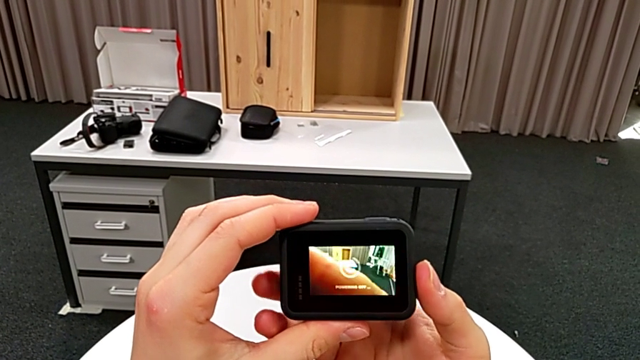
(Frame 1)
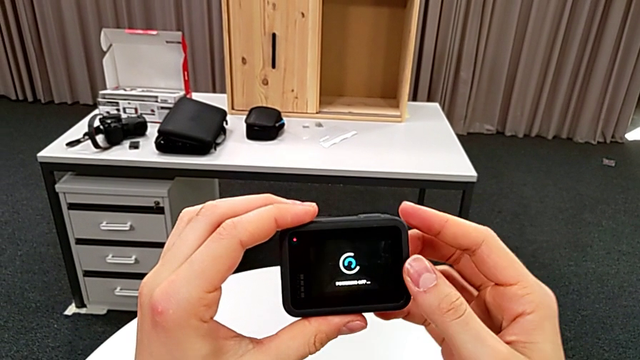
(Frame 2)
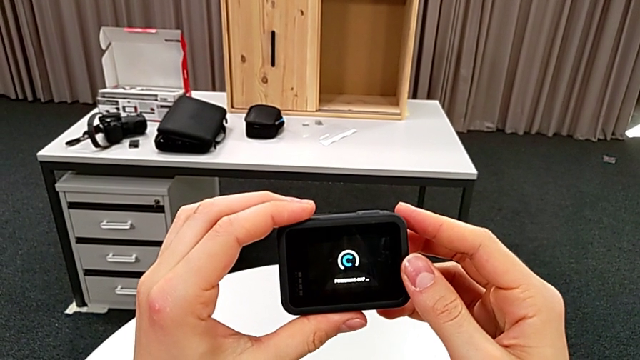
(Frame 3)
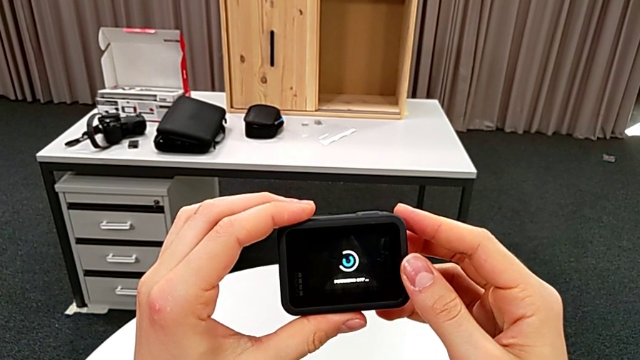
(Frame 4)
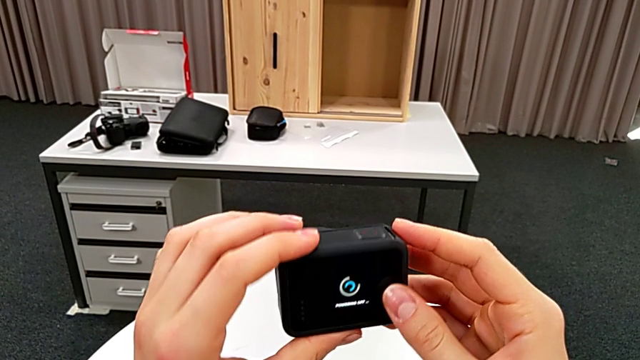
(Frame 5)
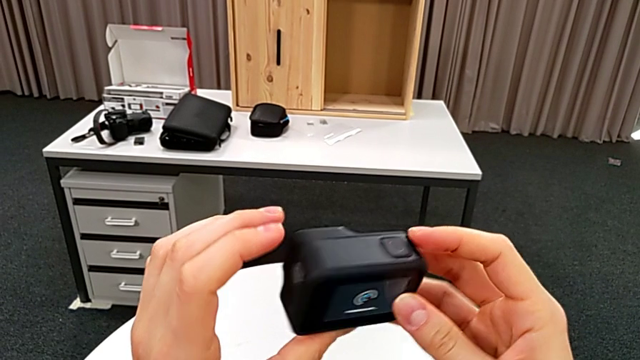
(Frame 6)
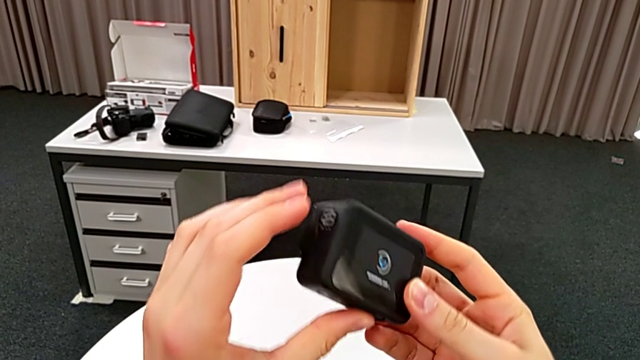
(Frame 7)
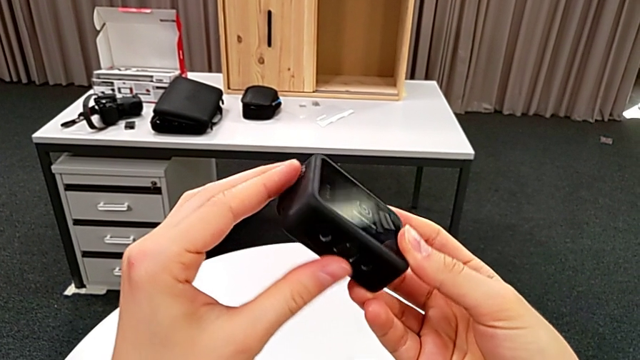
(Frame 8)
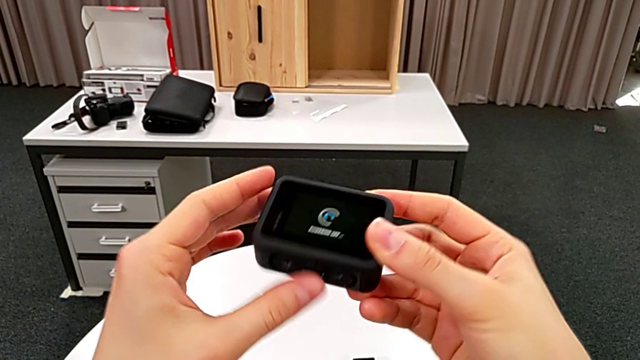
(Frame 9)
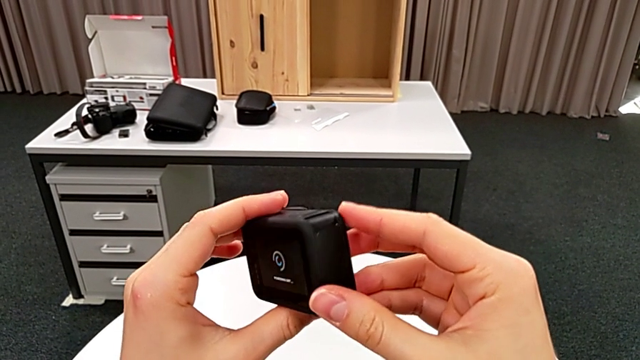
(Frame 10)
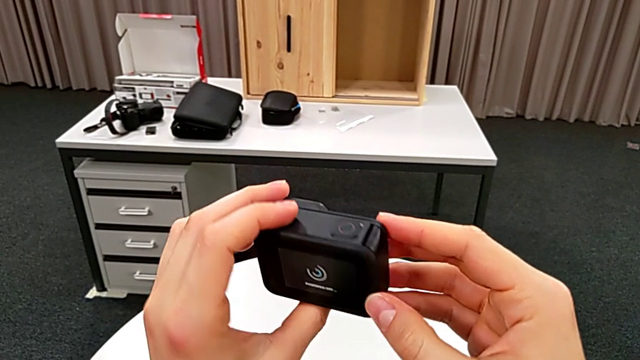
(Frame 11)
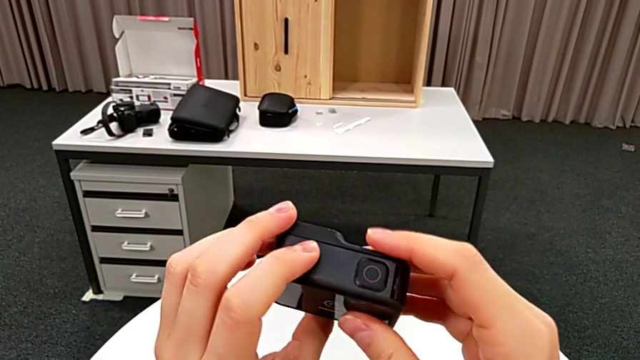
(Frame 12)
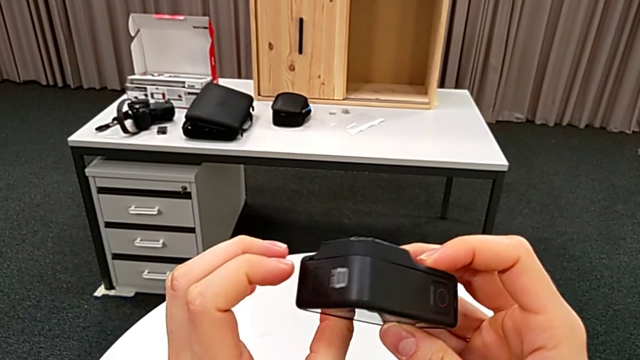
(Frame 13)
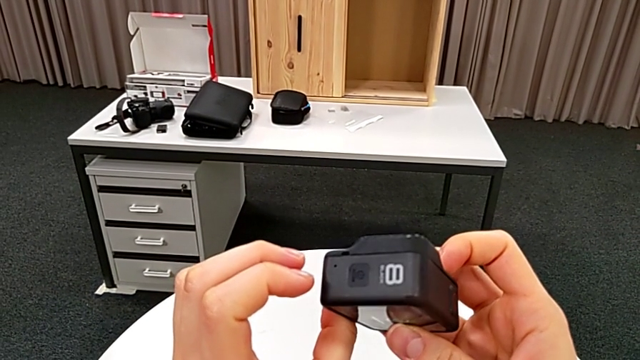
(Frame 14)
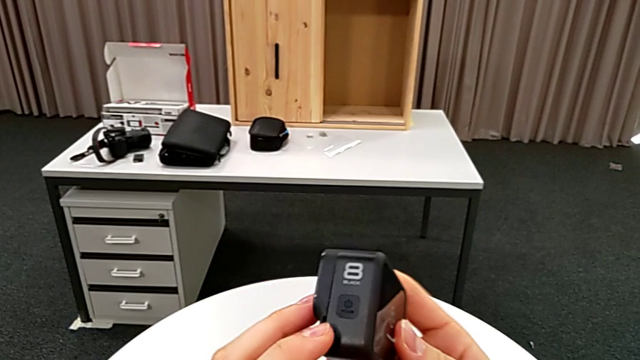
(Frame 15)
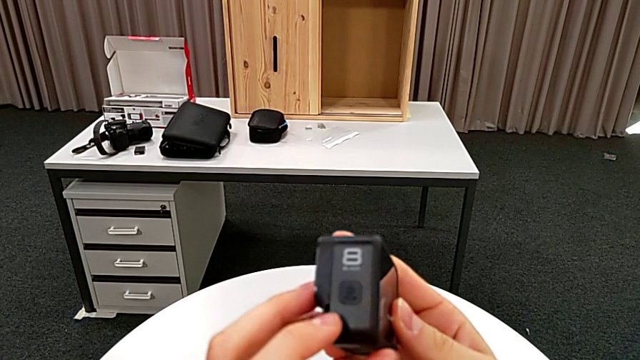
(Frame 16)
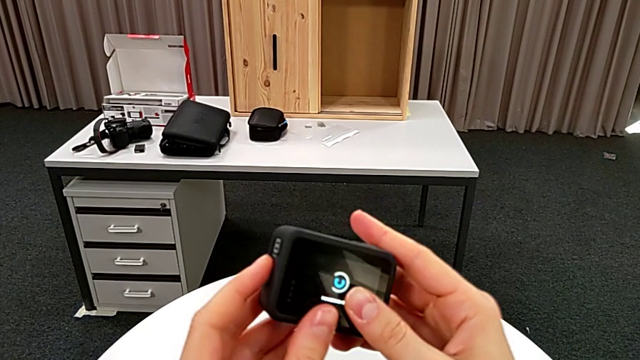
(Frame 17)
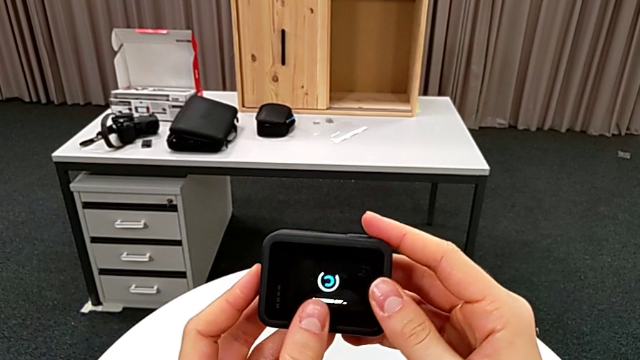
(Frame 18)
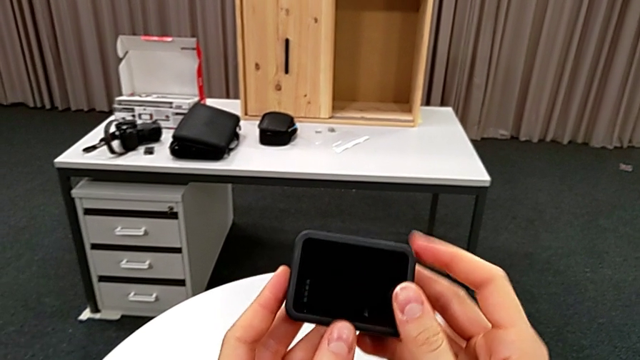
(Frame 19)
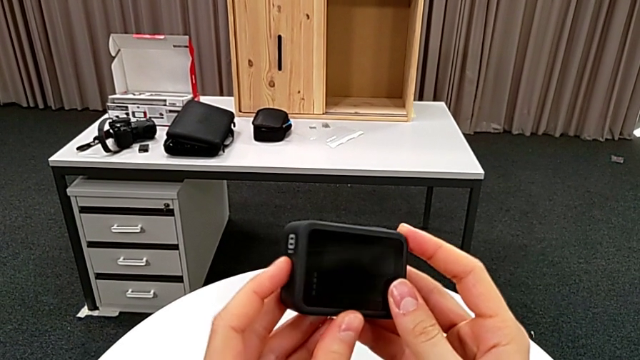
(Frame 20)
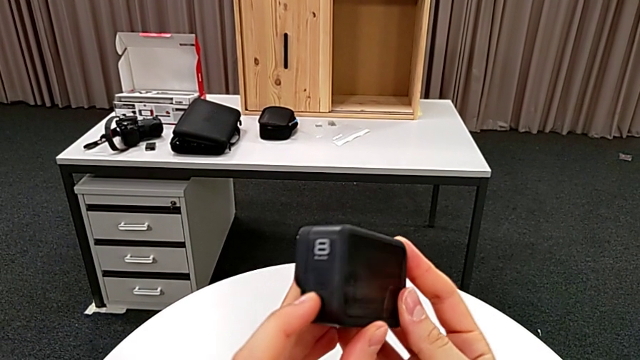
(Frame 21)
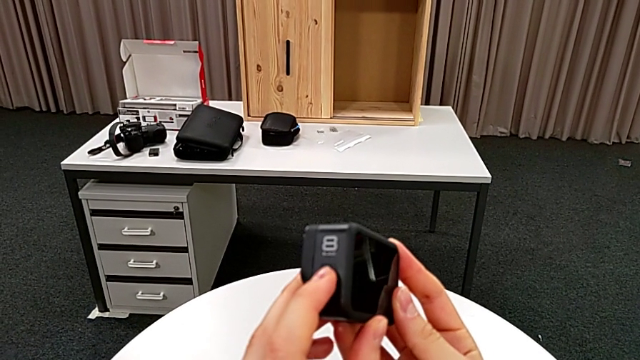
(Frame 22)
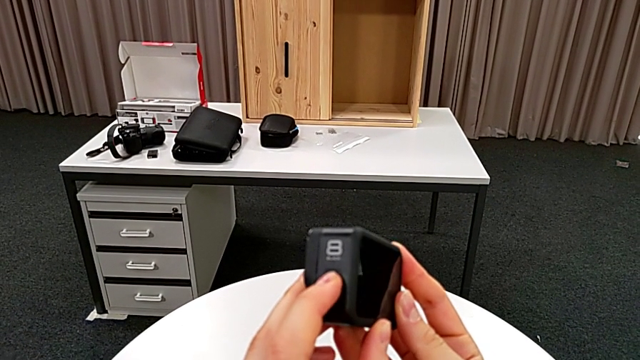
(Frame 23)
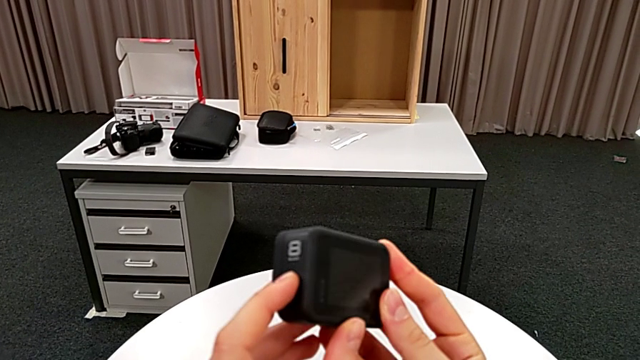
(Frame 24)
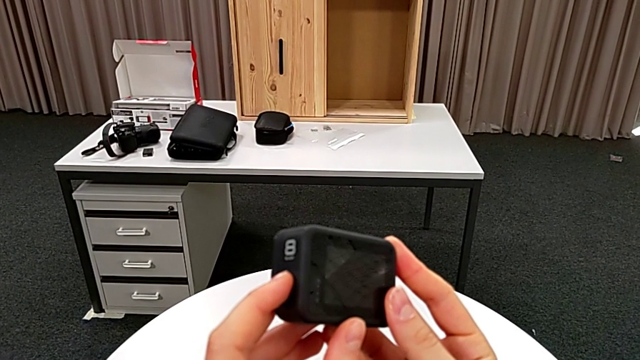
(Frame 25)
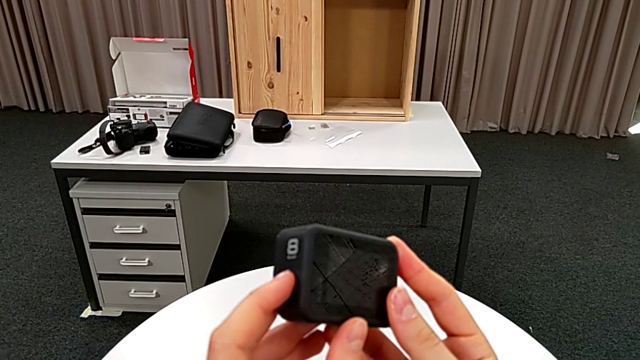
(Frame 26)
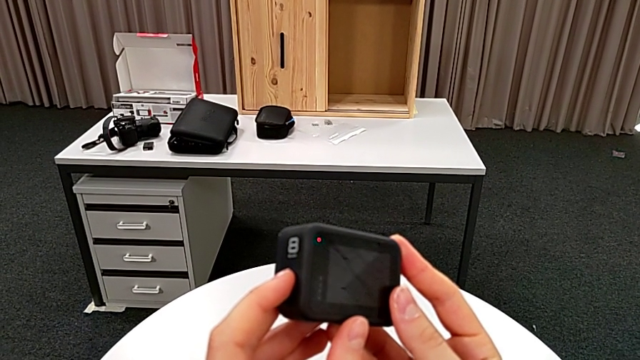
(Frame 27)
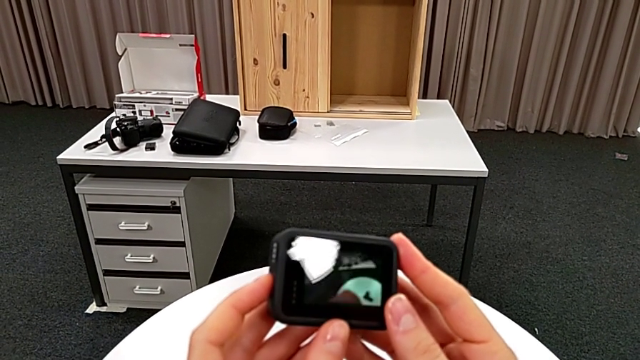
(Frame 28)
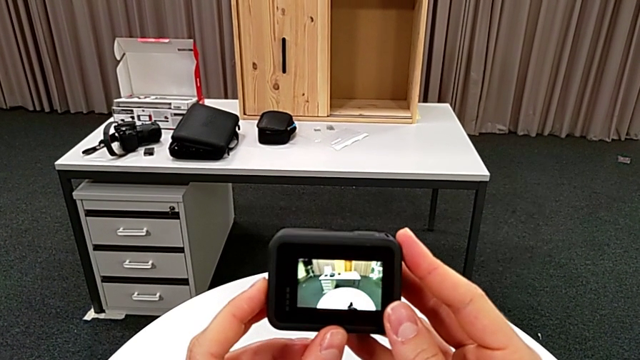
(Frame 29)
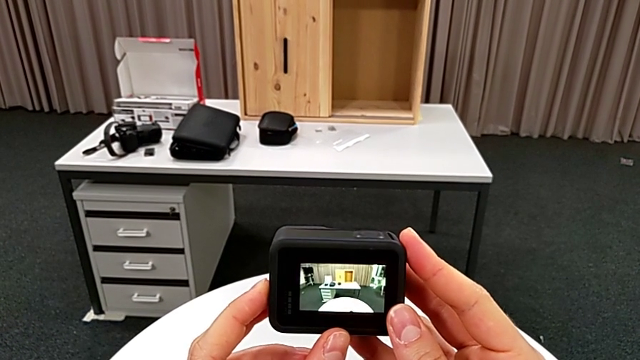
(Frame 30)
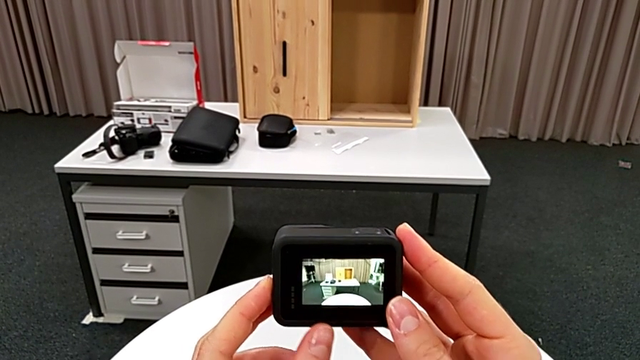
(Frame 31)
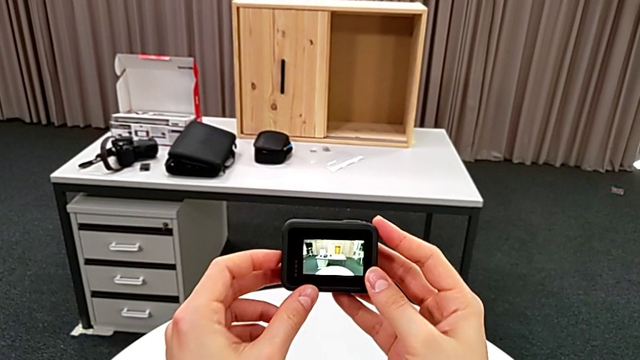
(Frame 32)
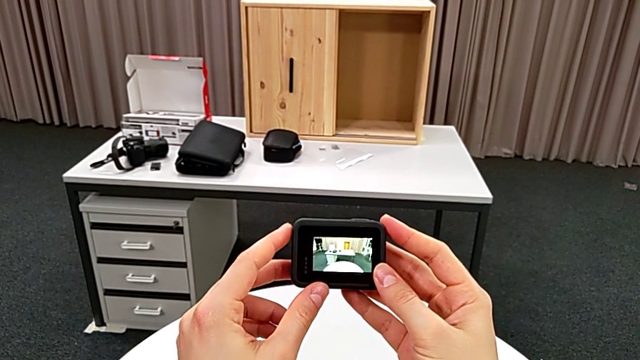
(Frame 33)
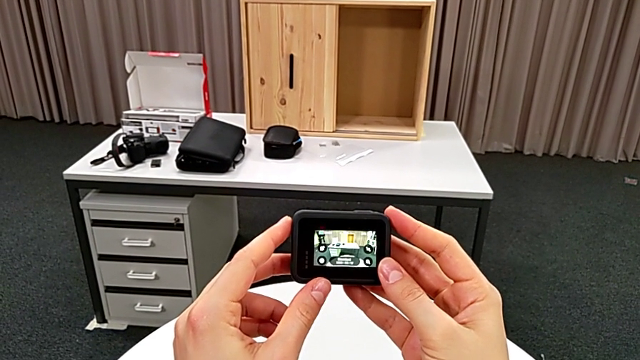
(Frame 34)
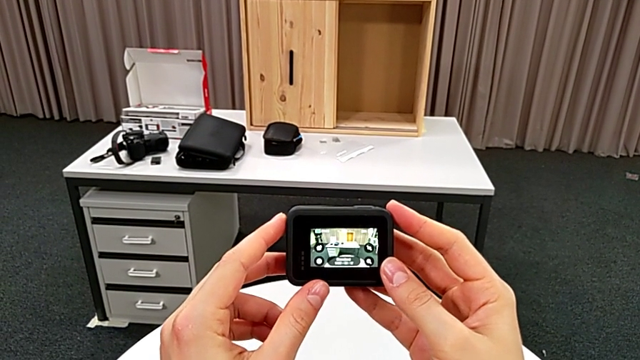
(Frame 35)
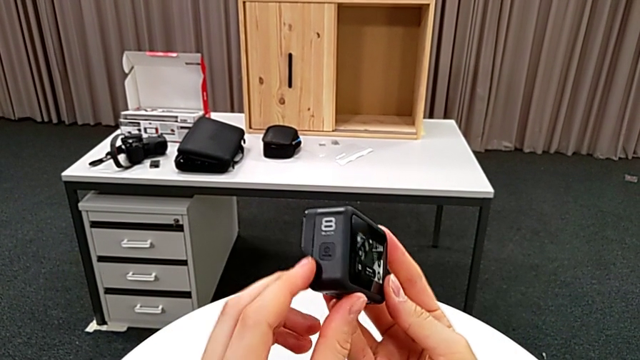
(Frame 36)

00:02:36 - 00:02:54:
The camera wearer is turning on their GoPro. They inspect the GoPro, press the button and turn on the GoPro.

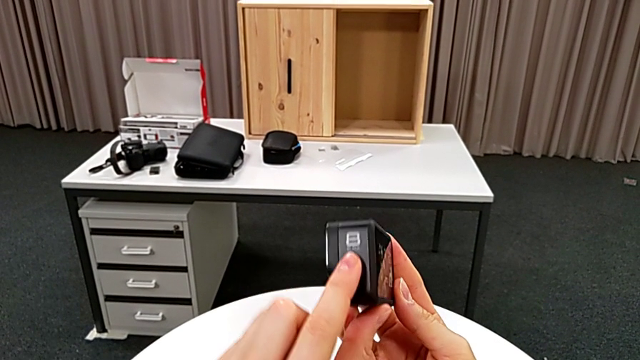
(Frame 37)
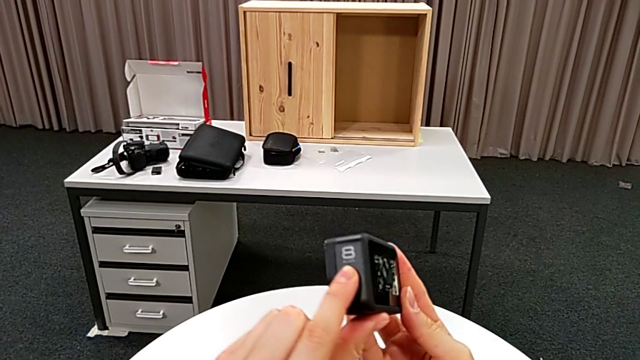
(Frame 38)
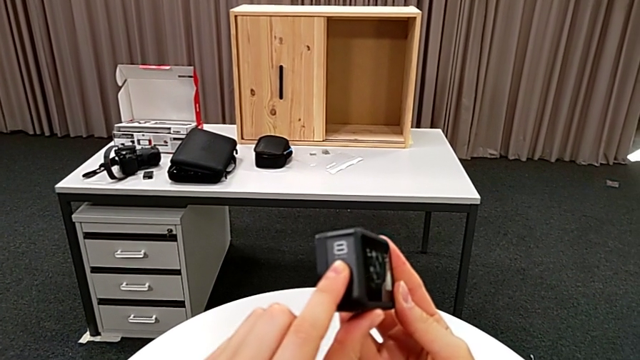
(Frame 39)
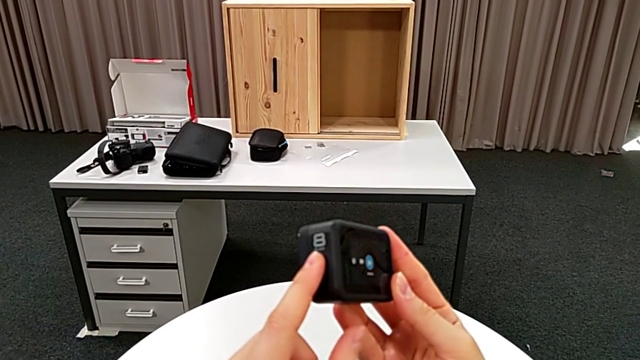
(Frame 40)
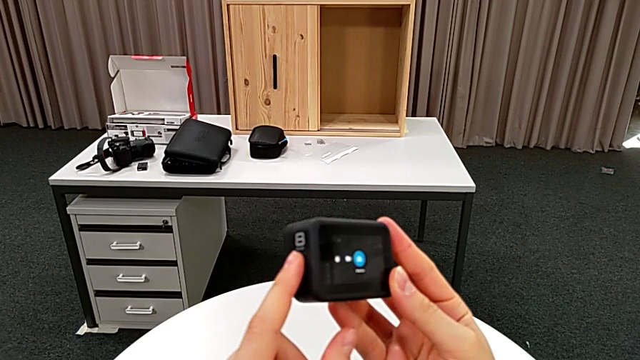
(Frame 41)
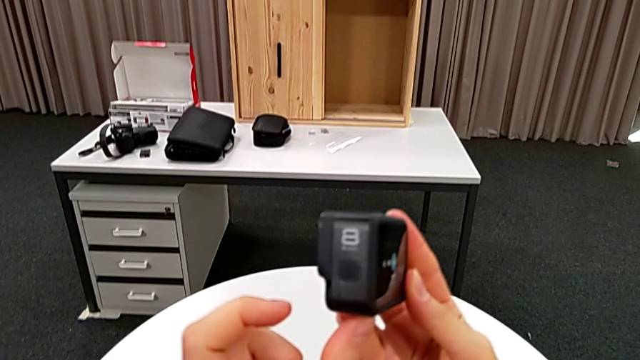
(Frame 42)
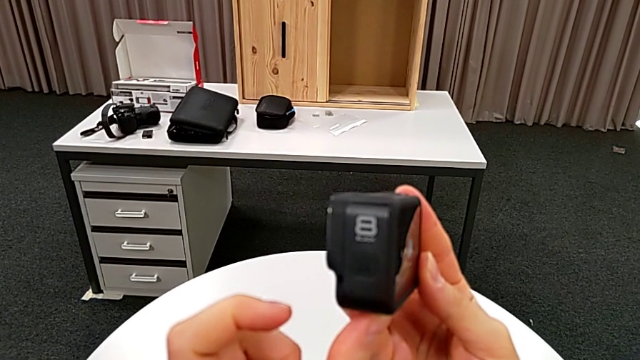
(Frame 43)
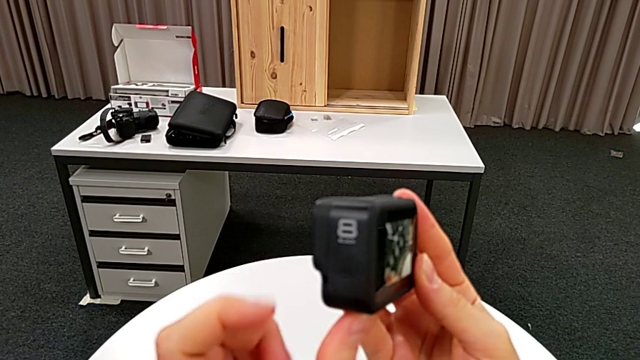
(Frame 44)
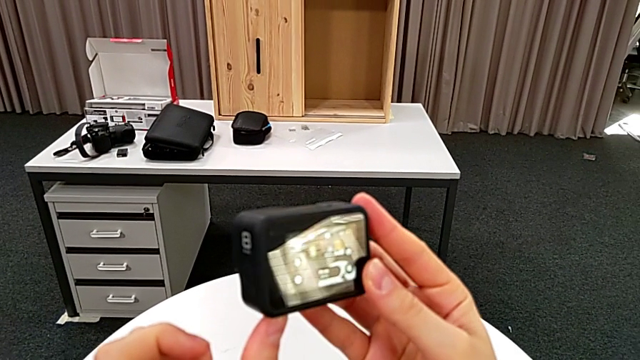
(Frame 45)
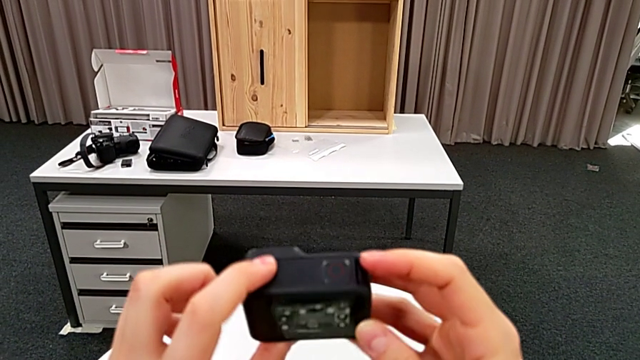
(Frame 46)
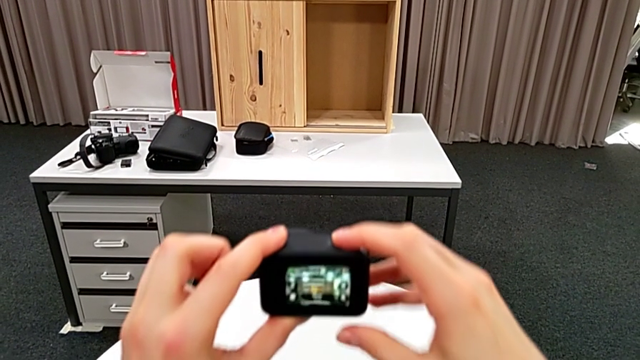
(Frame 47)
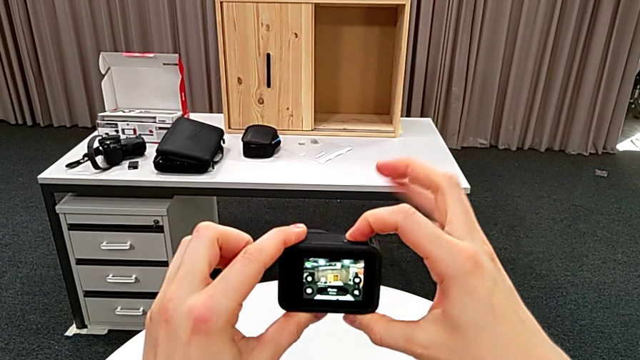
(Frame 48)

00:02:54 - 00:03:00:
The camera wearer is turning off their GoPro. They push the button and inspect the GoPro.
